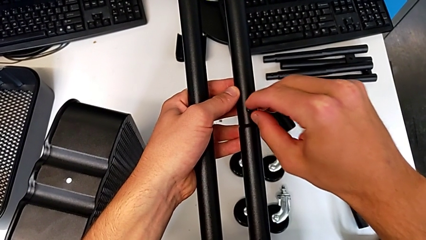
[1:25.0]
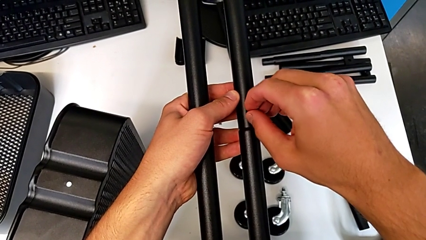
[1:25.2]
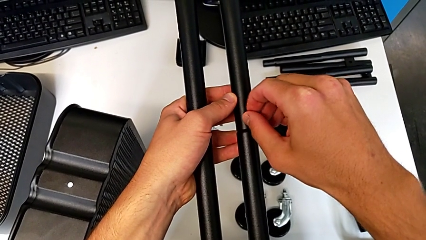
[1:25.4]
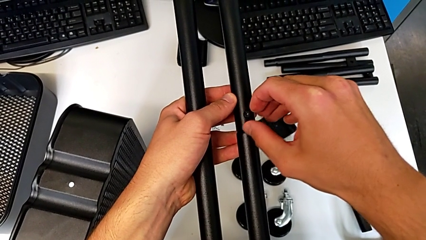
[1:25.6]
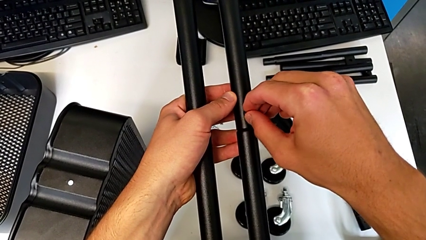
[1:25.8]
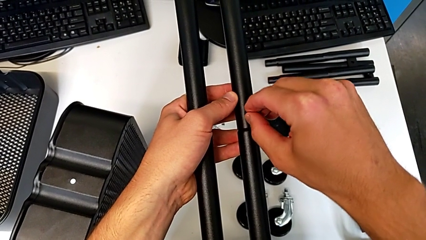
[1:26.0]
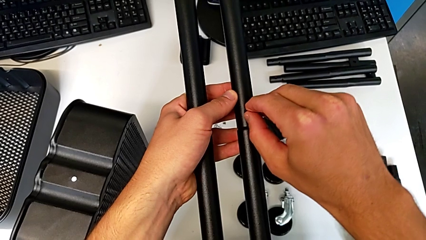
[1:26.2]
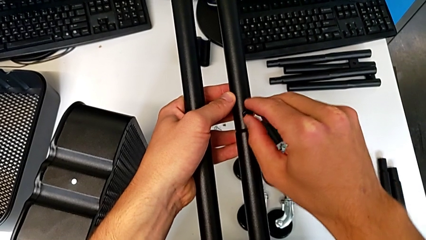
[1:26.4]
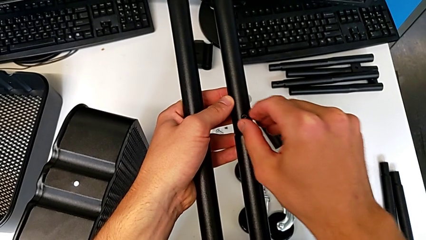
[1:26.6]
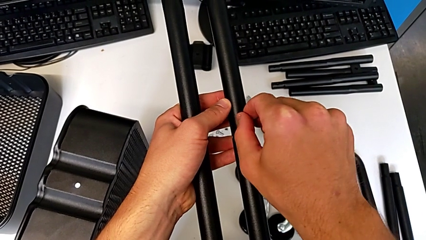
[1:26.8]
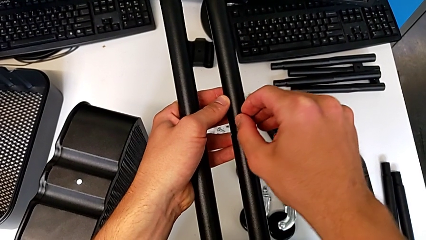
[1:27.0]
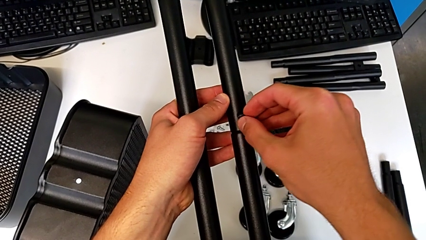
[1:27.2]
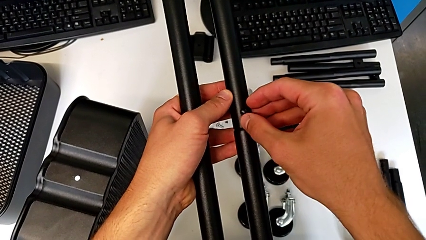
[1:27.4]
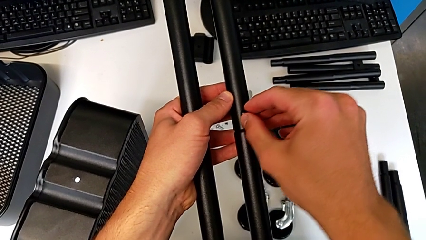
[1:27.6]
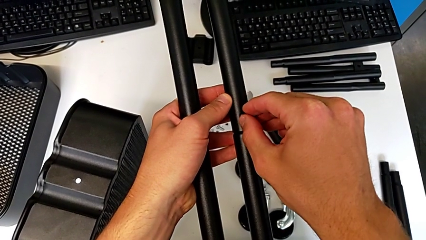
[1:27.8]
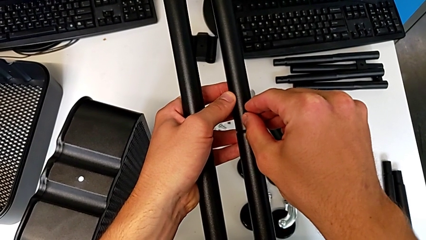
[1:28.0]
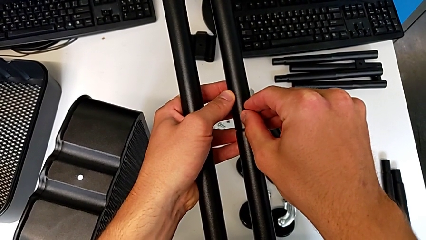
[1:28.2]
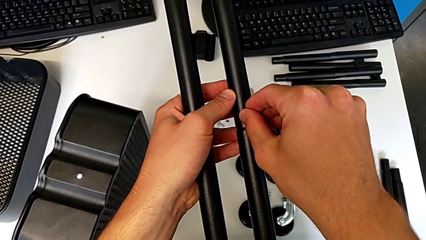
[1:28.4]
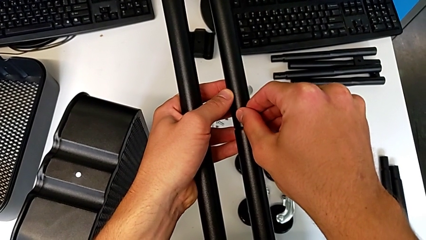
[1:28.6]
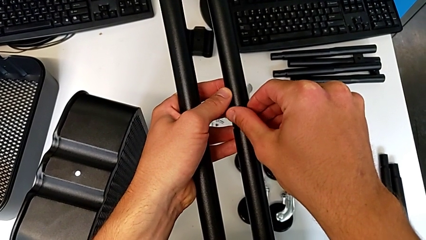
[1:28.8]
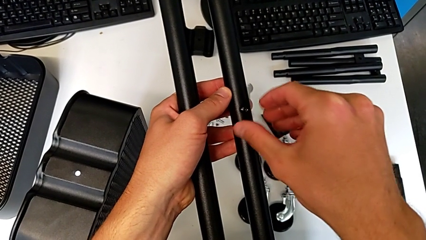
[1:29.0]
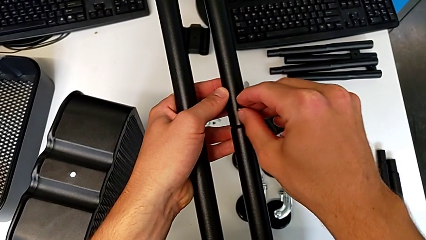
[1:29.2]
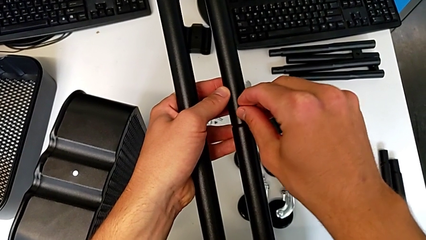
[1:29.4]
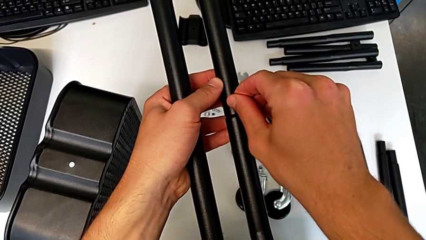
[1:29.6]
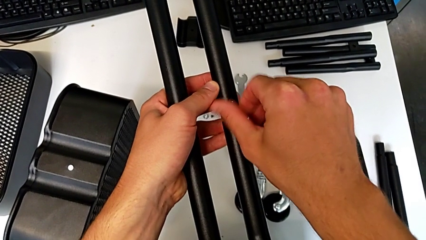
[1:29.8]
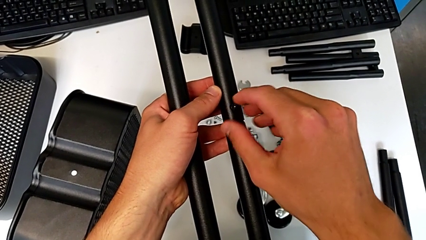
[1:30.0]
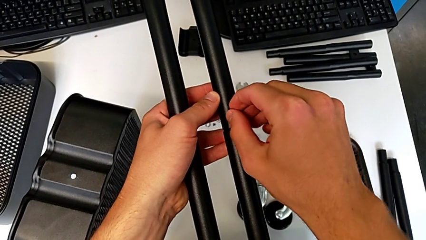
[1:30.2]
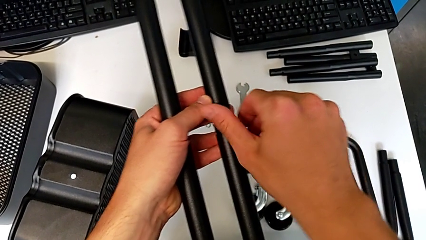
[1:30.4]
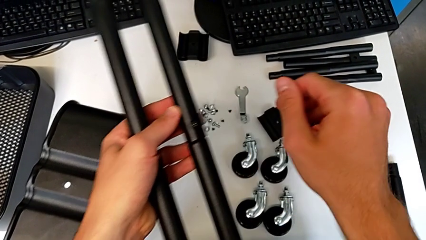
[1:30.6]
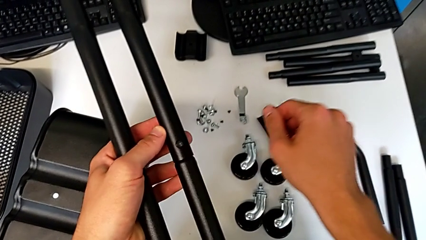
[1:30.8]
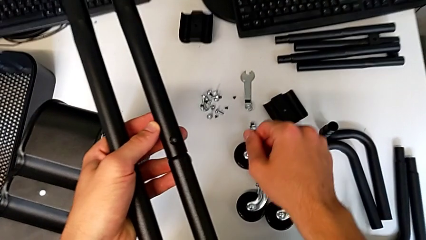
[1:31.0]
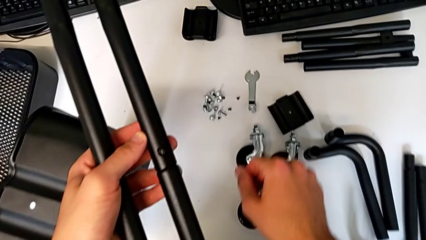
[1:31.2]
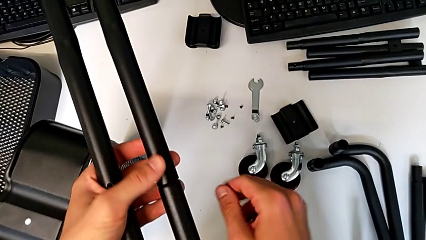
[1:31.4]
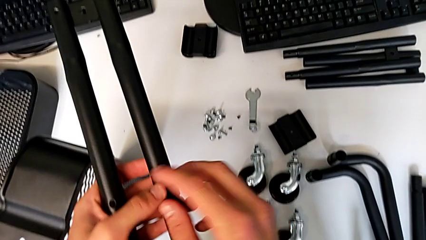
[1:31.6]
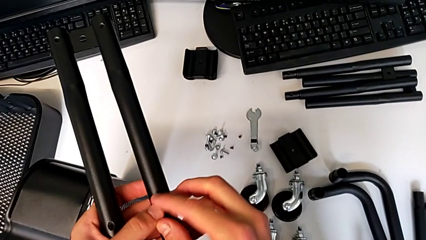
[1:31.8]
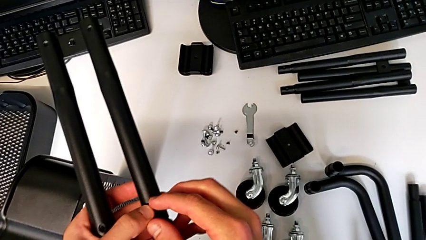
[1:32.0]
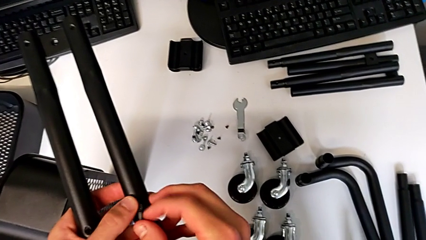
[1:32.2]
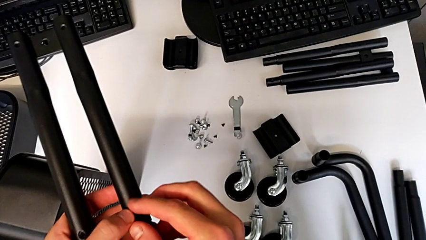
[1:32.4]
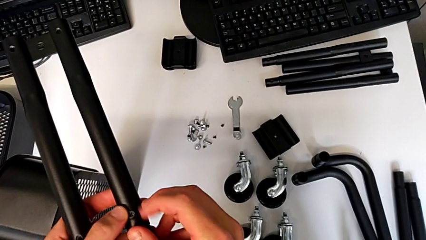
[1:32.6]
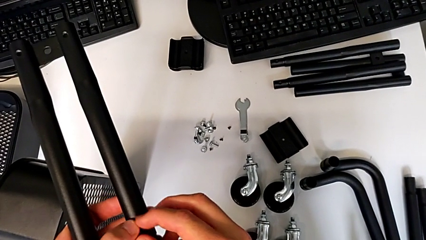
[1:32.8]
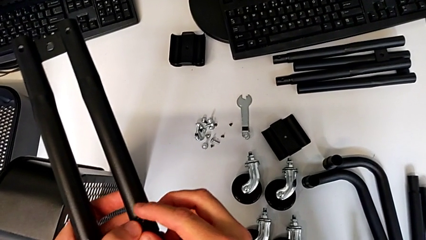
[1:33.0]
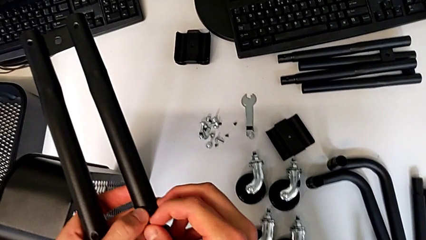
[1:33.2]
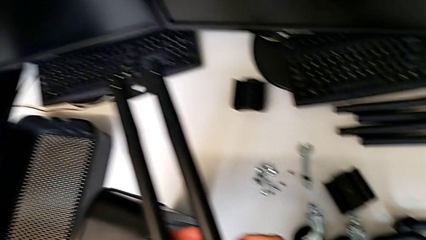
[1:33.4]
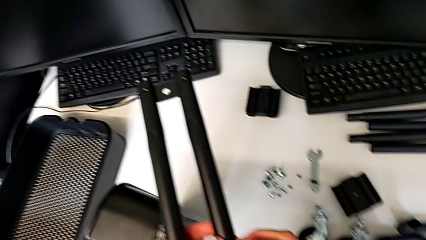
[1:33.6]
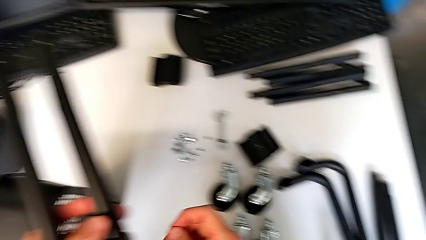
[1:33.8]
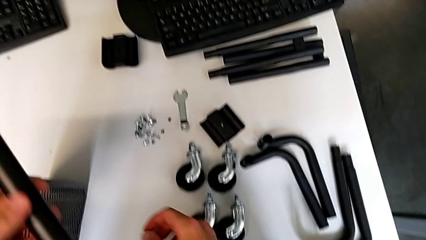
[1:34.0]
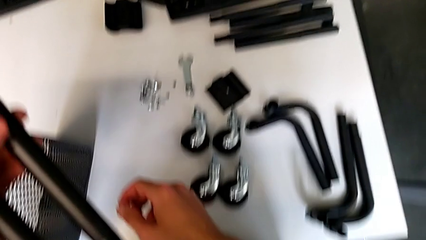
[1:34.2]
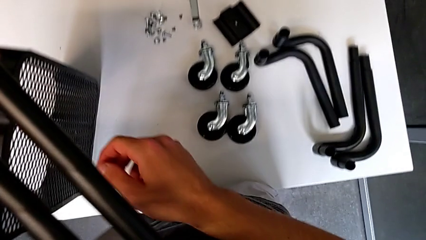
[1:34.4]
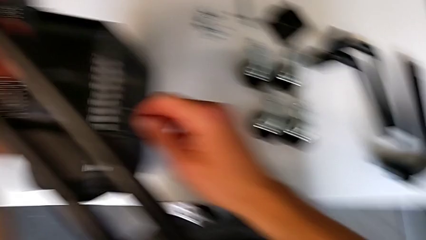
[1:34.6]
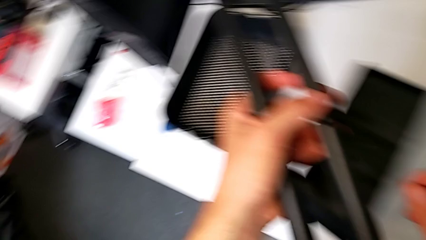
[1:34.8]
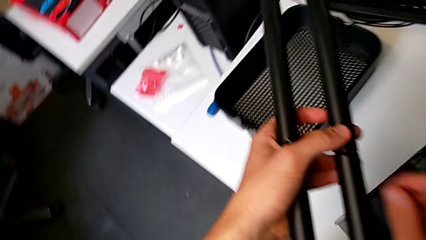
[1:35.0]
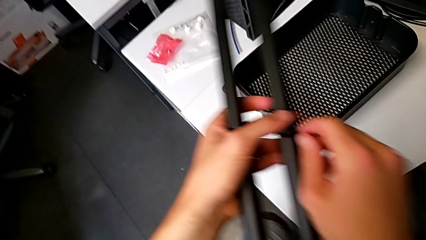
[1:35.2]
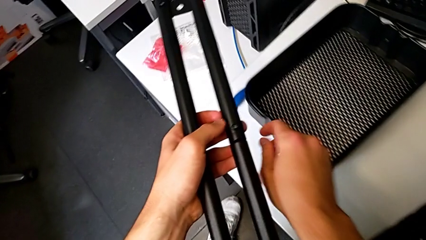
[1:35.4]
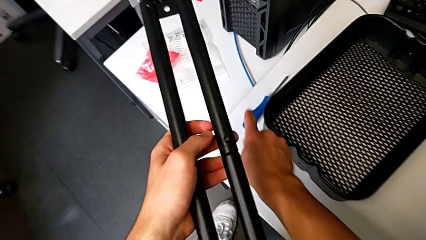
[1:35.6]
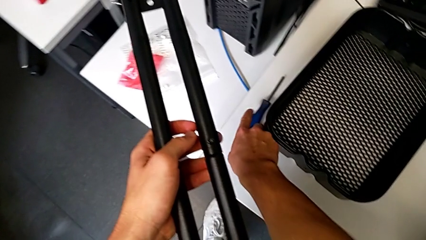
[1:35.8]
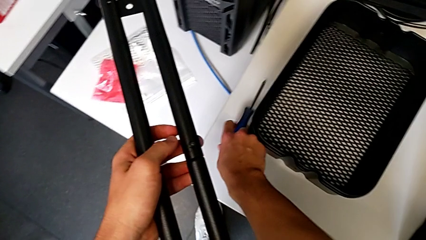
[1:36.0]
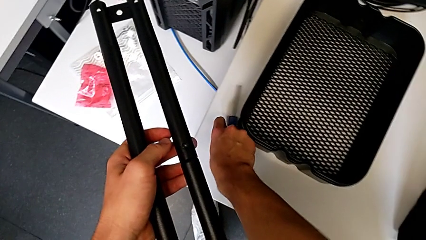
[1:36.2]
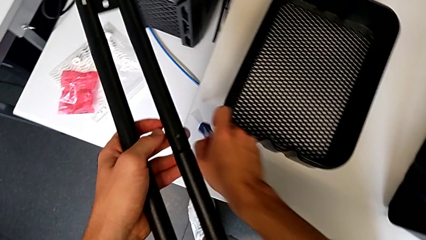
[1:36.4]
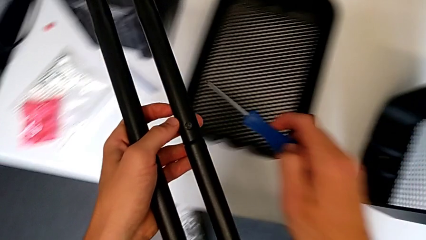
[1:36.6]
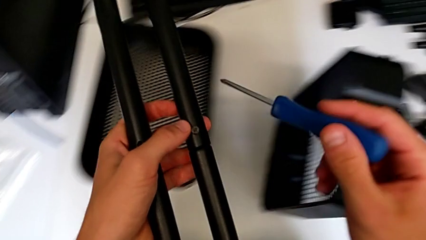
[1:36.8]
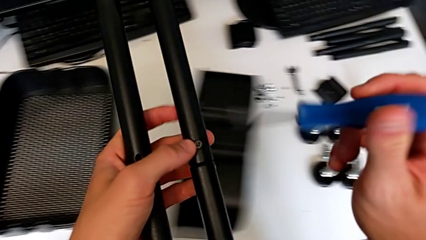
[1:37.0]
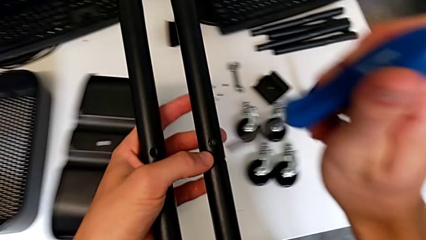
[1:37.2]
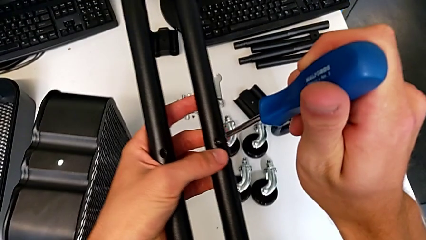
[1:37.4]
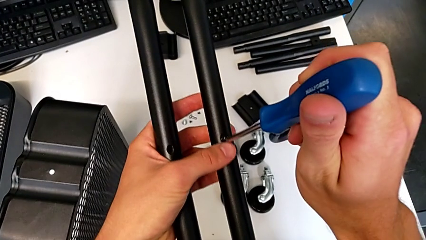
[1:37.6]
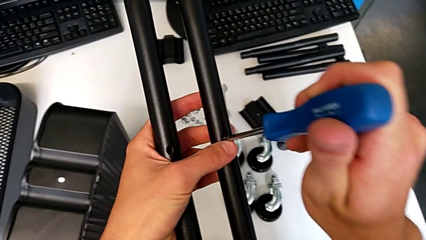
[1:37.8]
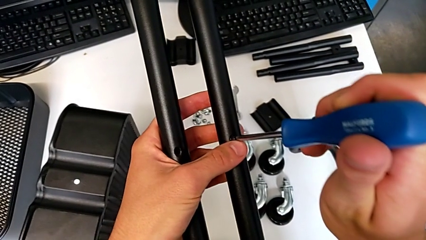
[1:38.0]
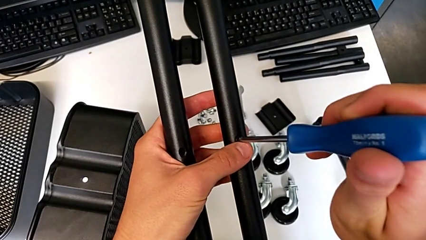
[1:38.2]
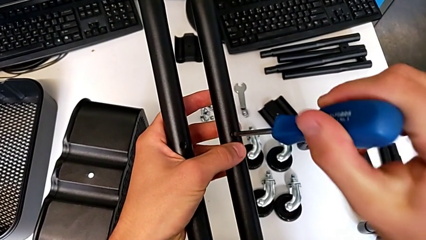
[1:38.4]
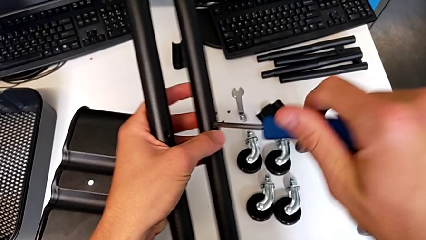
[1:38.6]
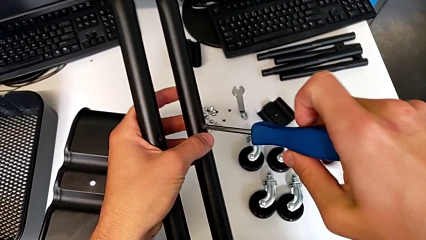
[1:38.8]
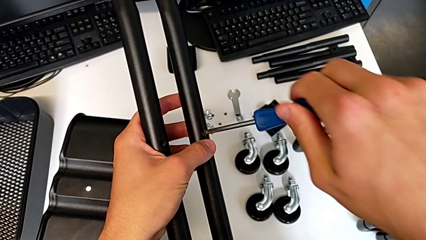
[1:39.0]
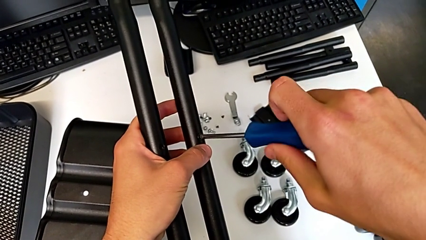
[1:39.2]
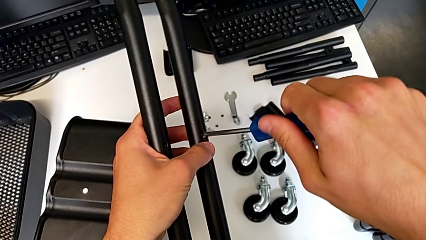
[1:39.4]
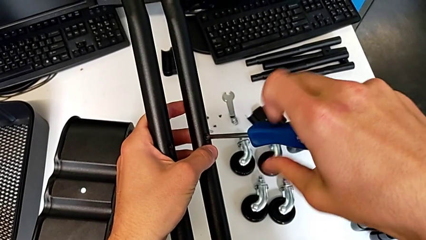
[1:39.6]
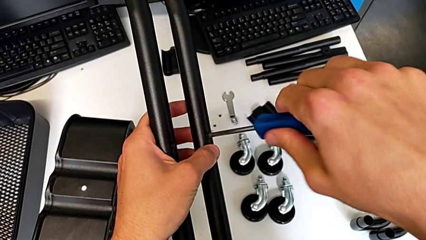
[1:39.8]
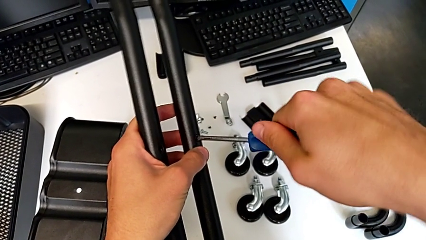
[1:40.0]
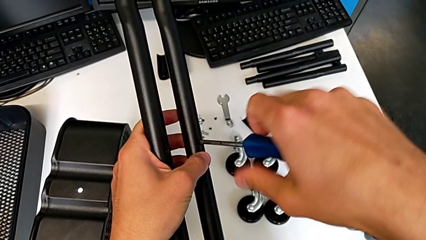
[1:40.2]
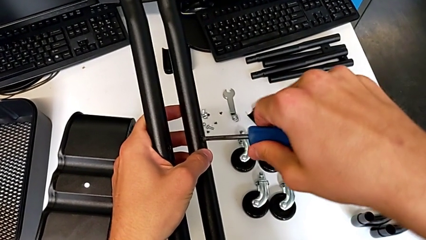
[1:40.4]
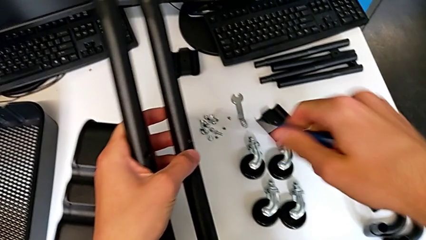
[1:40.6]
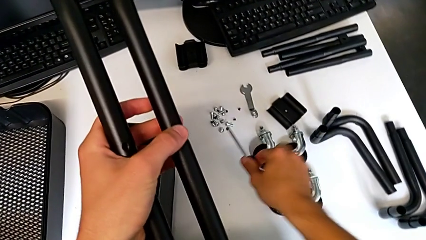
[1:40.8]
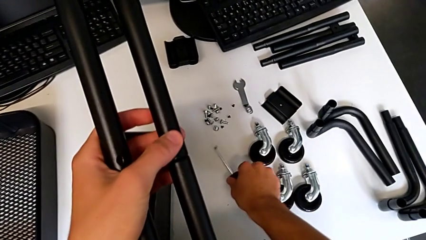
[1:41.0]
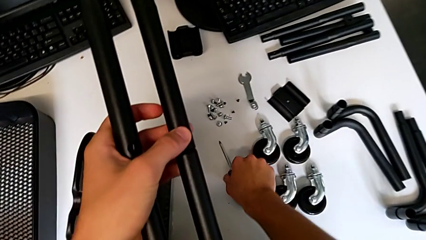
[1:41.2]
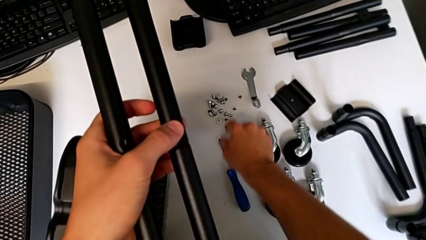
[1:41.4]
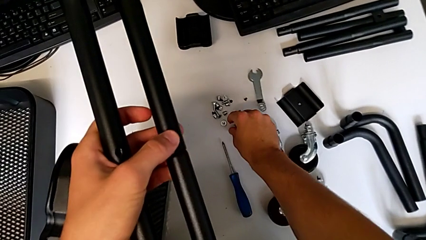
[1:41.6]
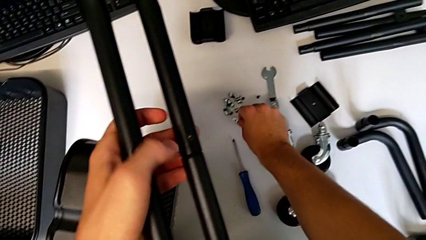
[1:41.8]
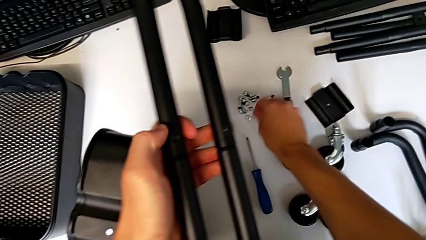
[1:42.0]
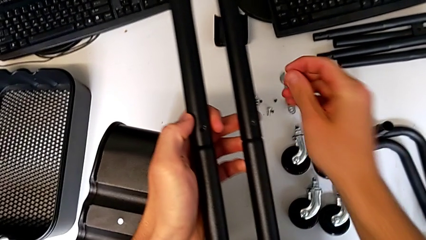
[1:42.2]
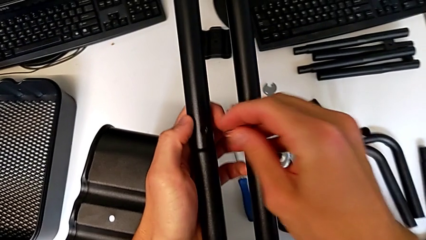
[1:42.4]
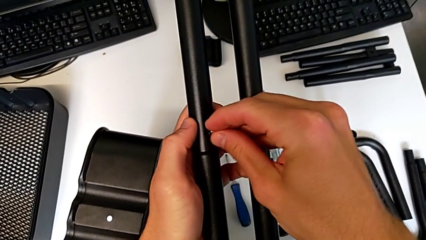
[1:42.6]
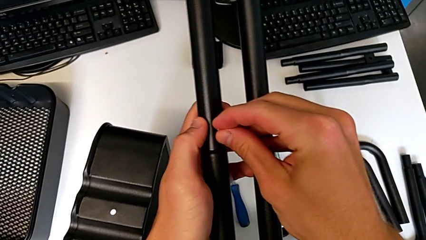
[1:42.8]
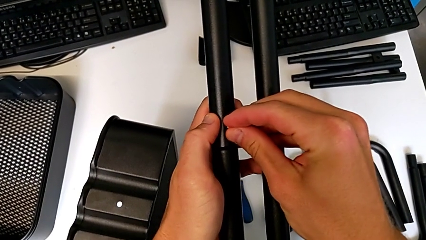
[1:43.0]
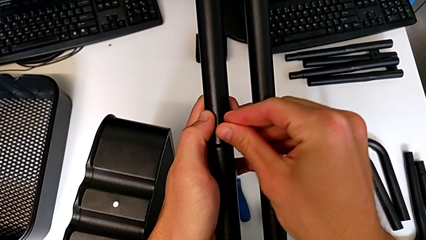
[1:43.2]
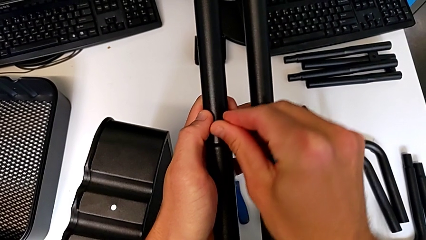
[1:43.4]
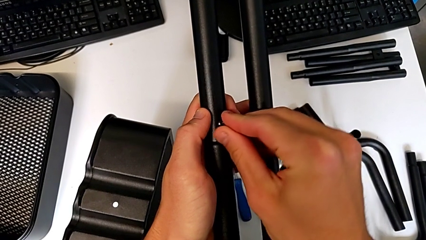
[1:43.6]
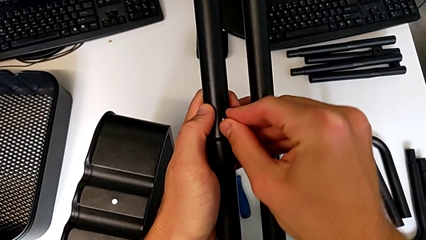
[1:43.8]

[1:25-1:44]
The camera wearer is attempting to assemble the side bar of the furniture. They keep screwing the screw, approach the screwdriver, grab it, insert it, screw the screw, withdraw the screwdriver, place it, grab the screw, approach the half frame and insert the screw.
